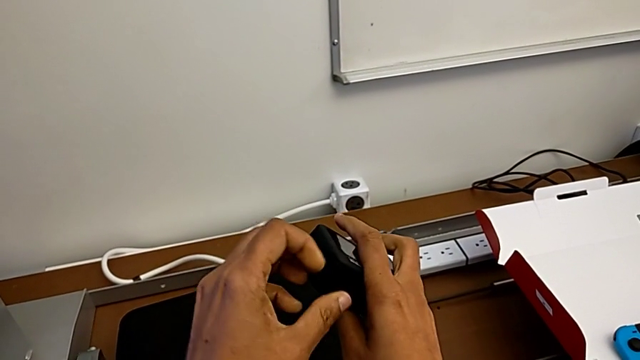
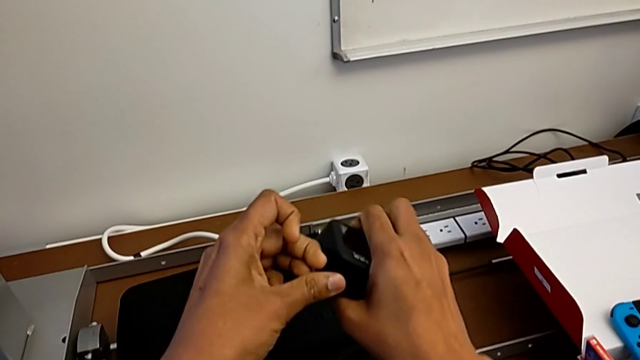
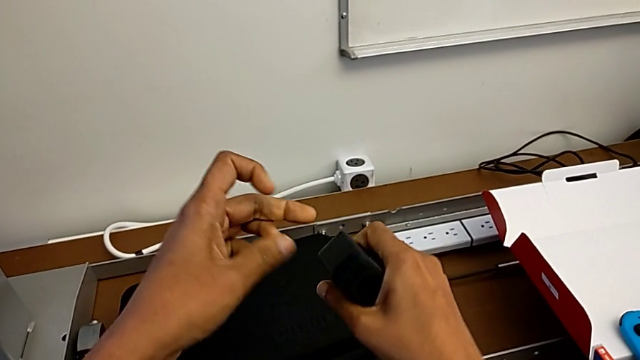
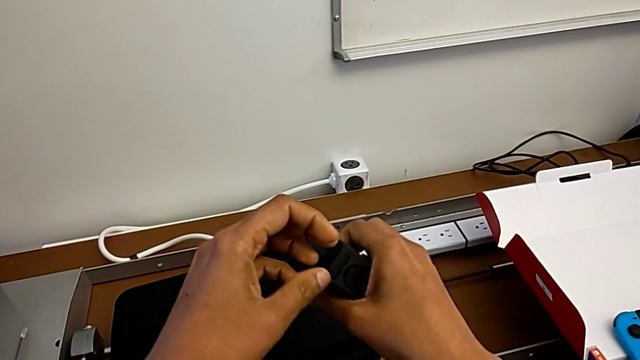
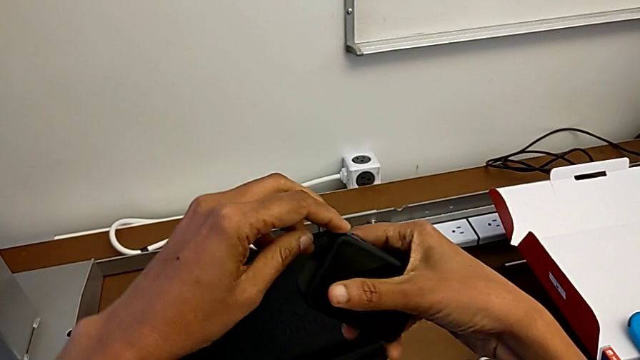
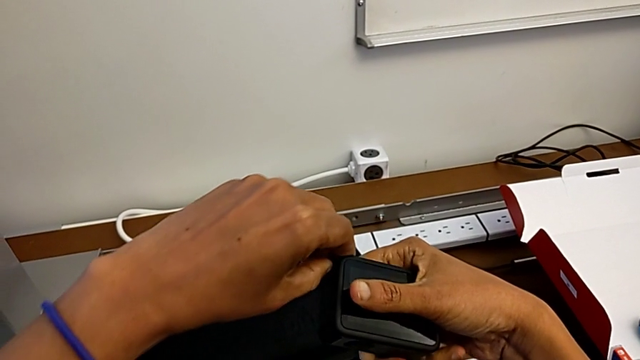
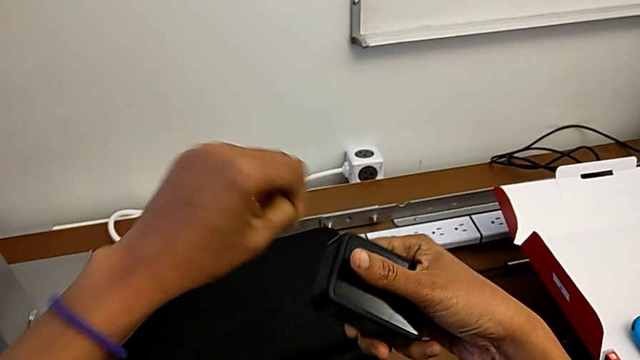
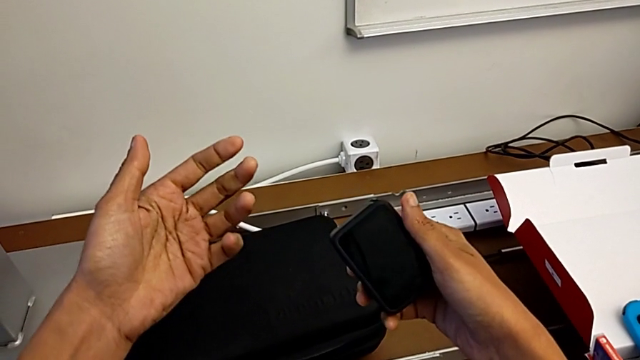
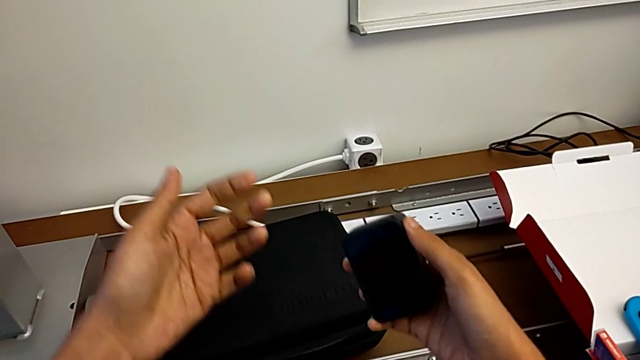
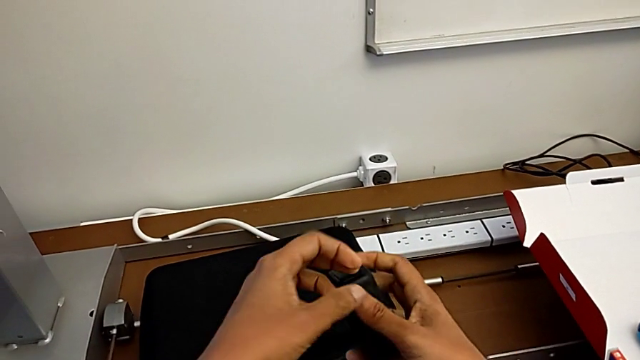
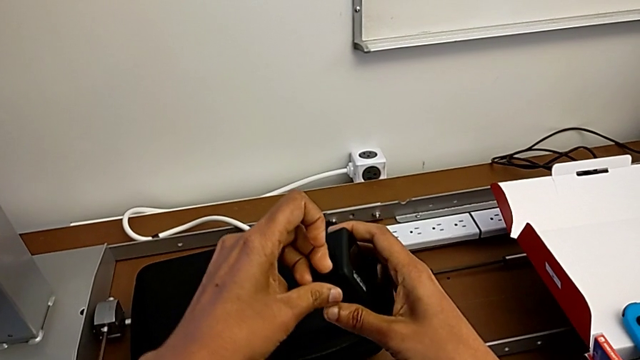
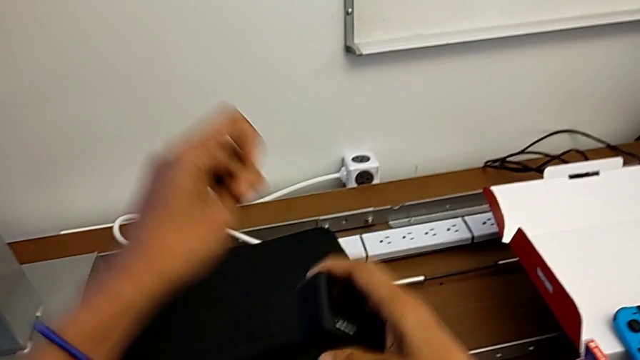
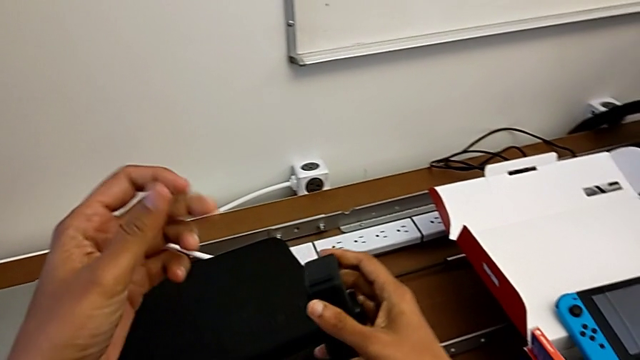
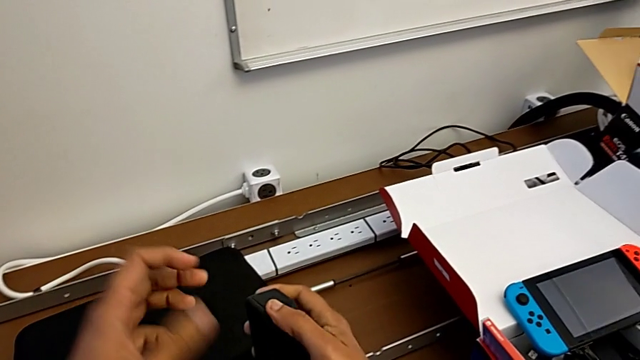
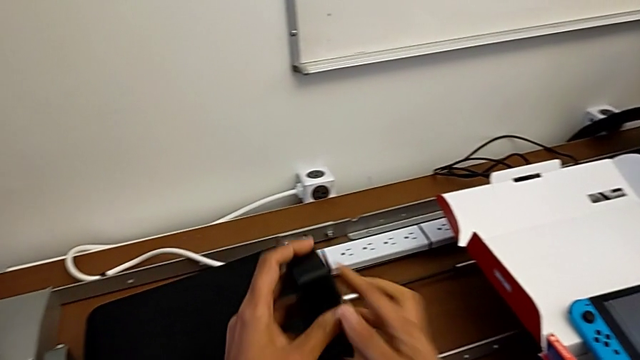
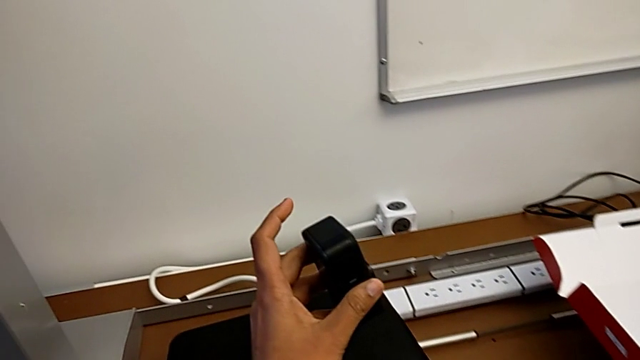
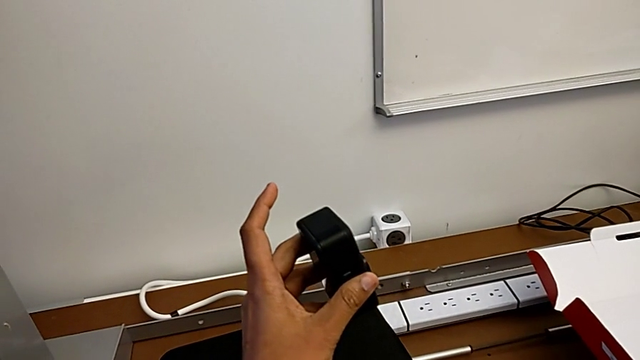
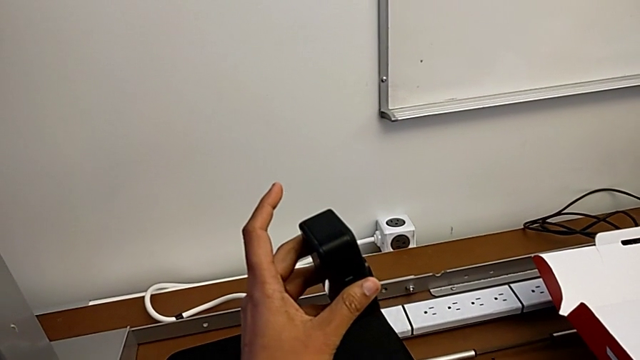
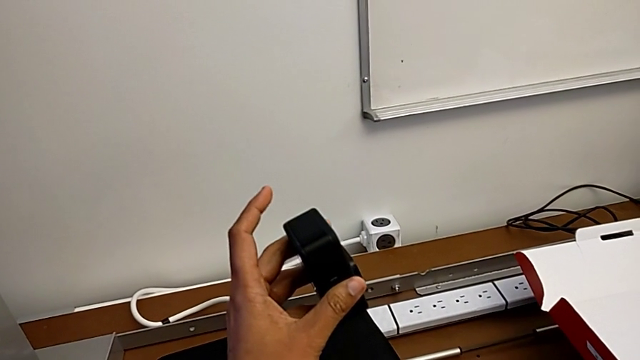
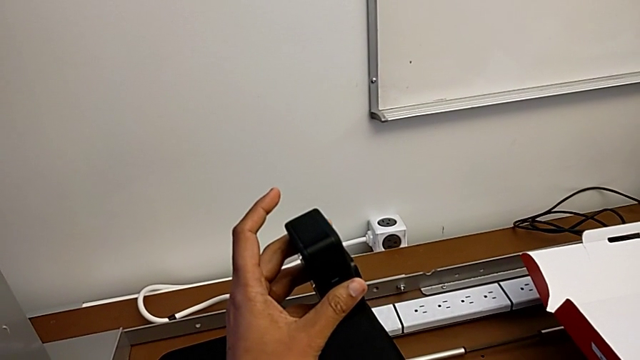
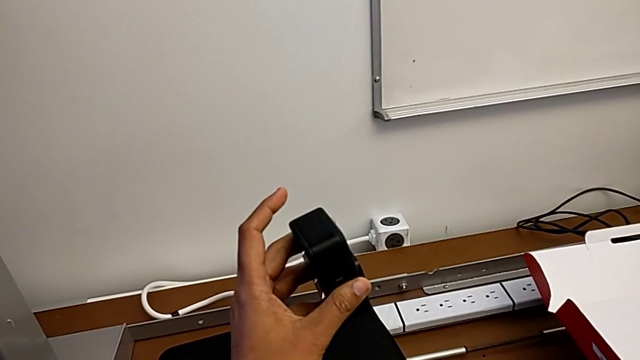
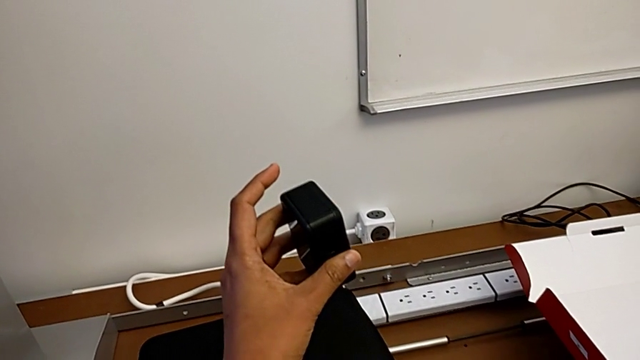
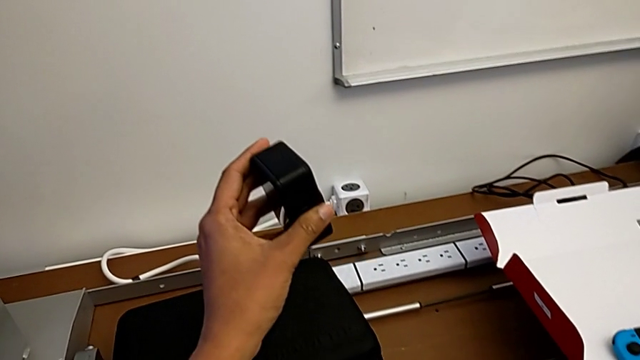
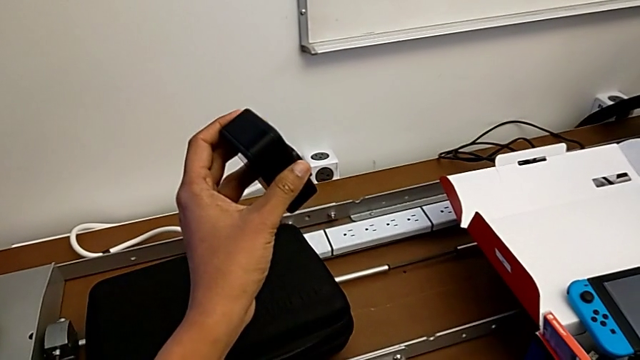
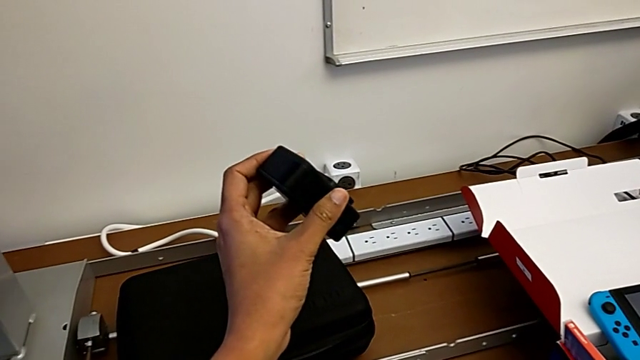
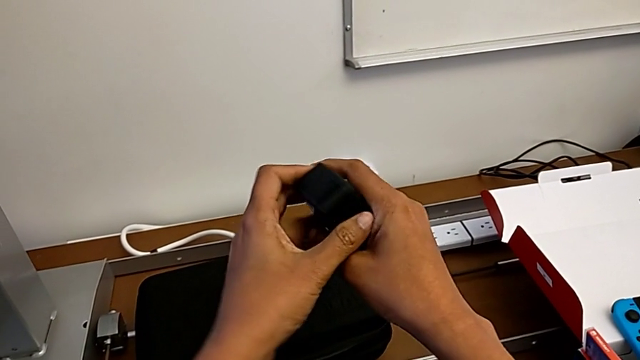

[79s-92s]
The camera wearer is changing the battery of the GoPro. They wrongly keep pulling the battery door and hold the GoPro.

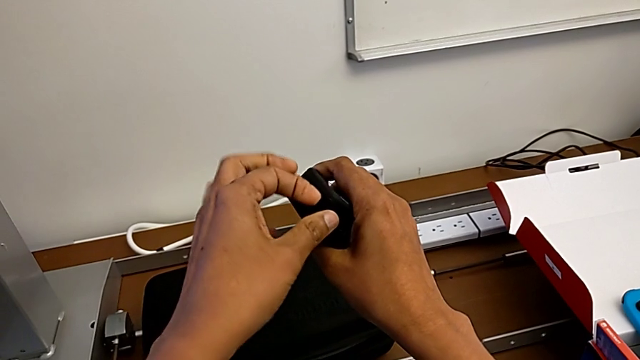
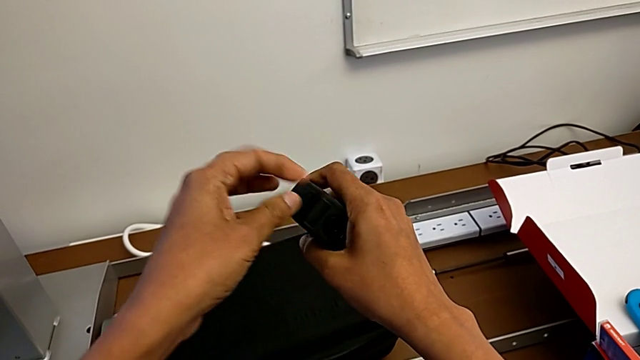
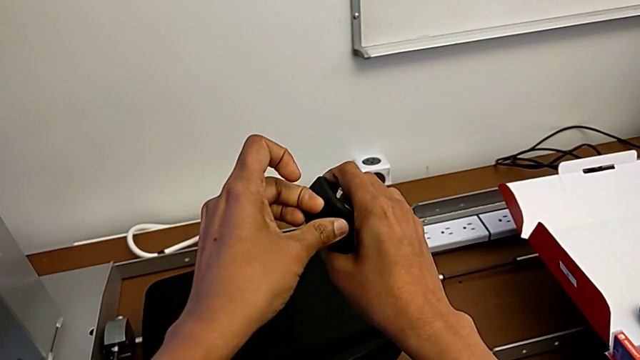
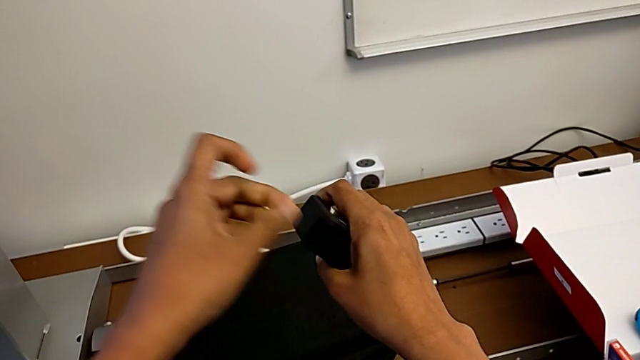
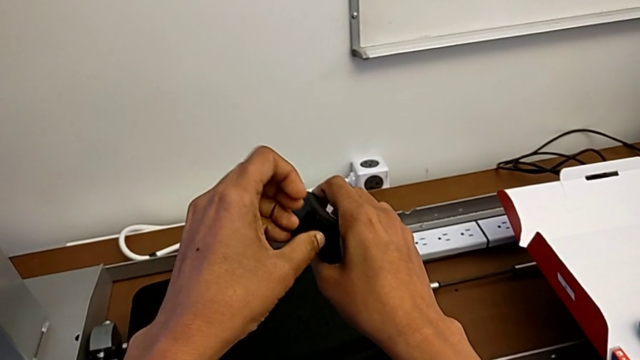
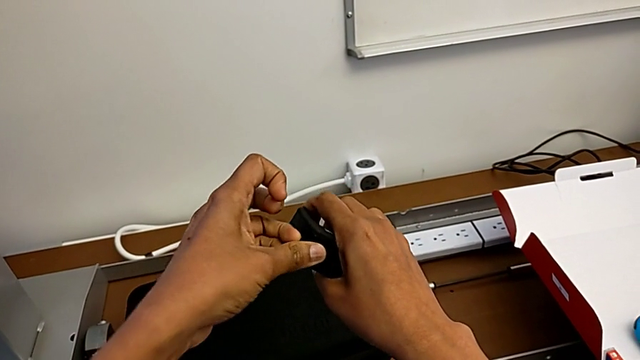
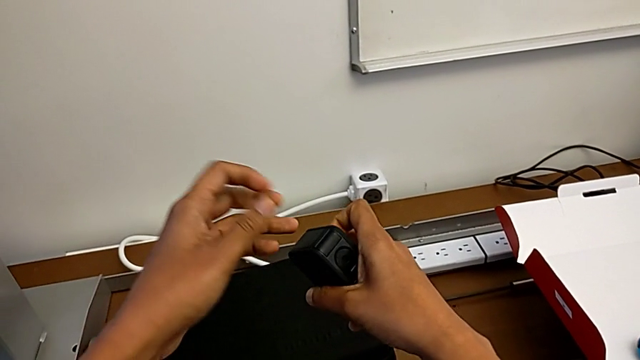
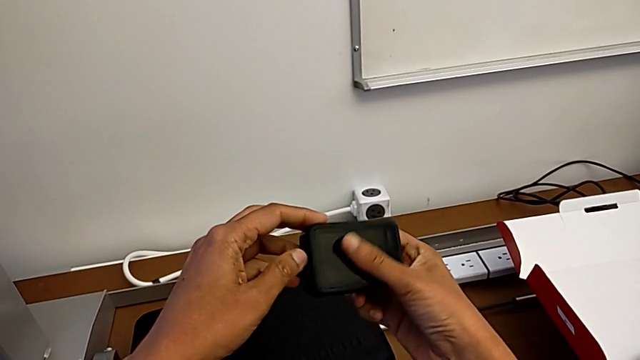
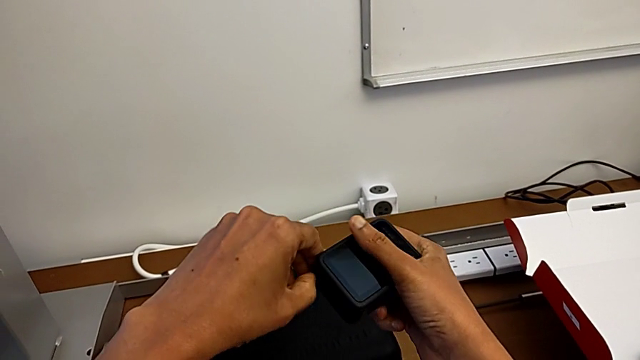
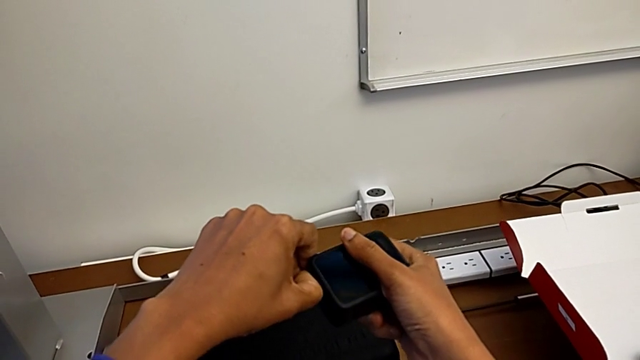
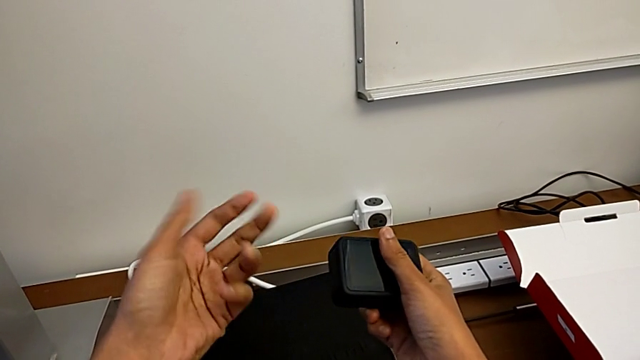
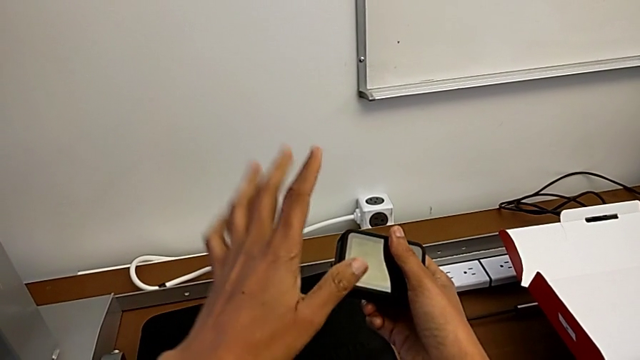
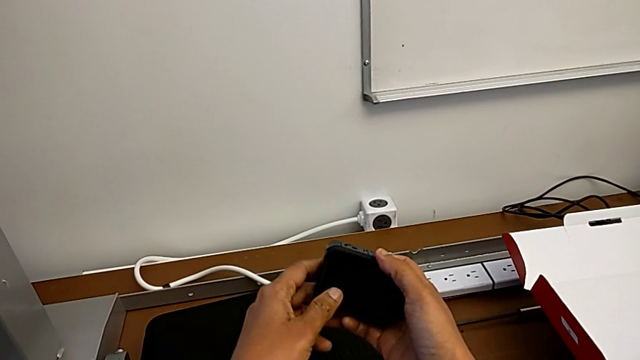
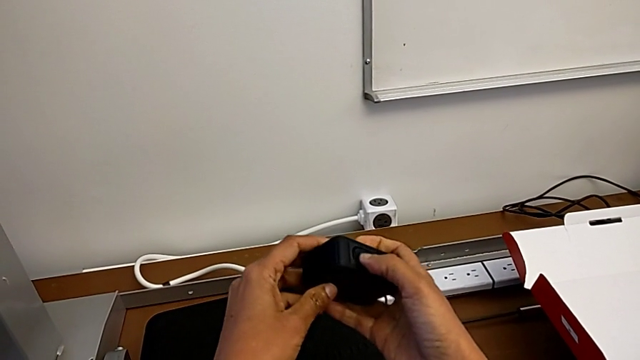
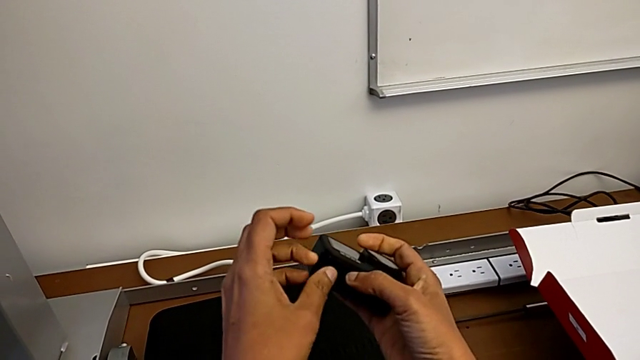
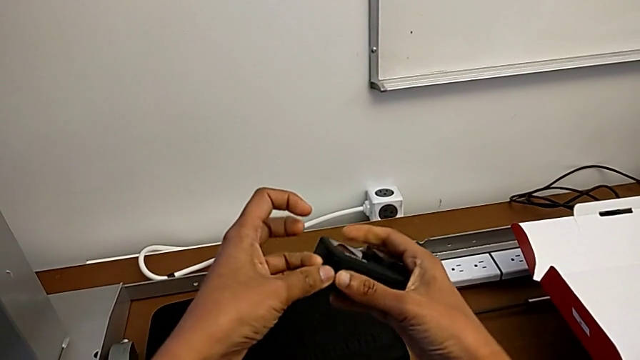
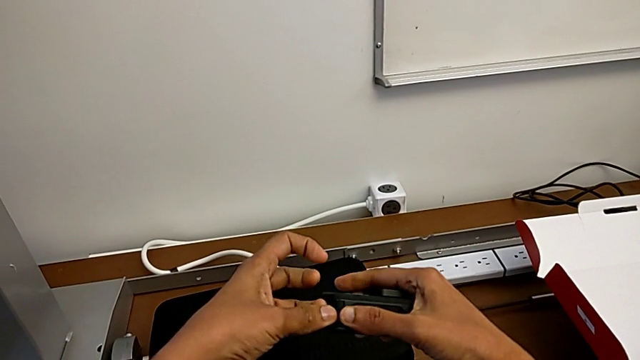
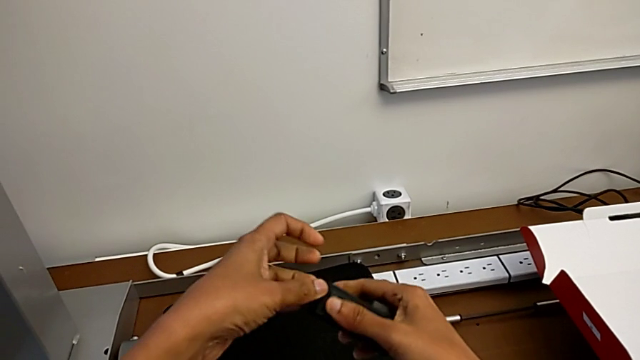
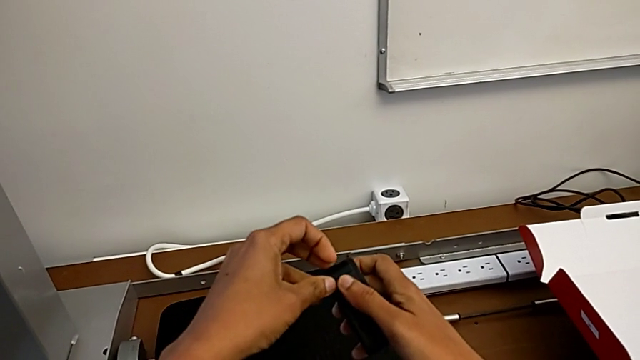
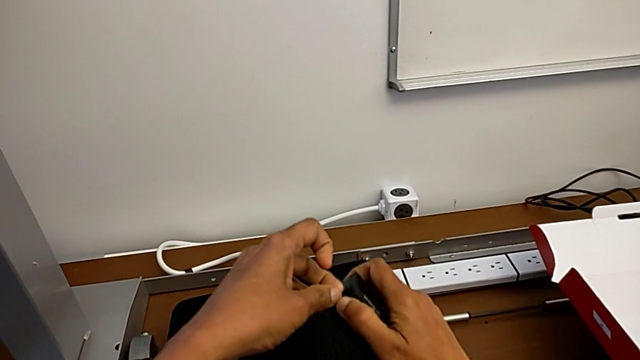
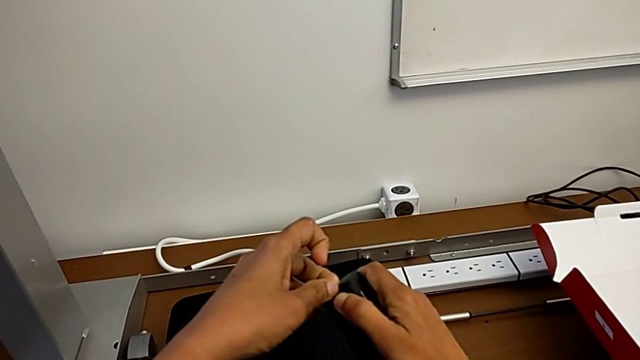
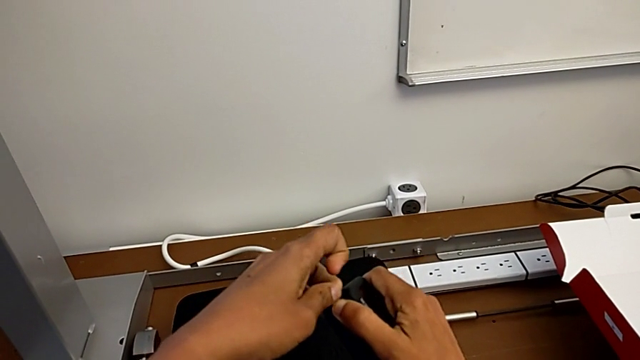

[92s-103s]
The camera wearer is changing the battery of the GoPro. They wrongly pull the battery door, rotate the GoPro and begin to wrongly pull the battery door.
